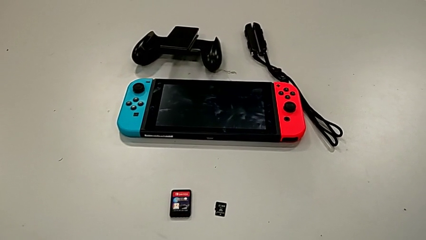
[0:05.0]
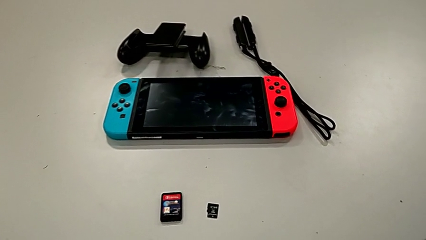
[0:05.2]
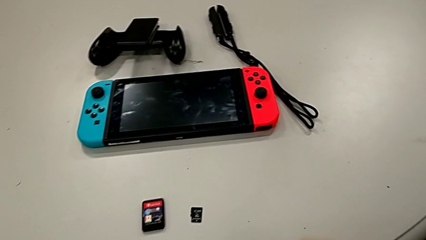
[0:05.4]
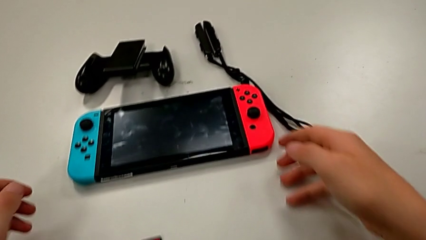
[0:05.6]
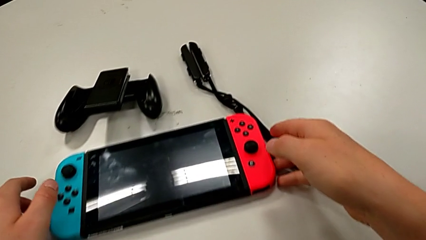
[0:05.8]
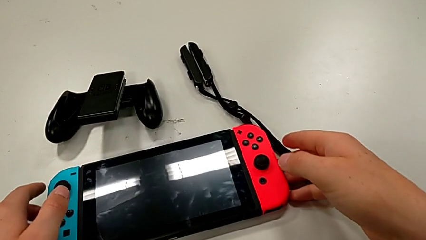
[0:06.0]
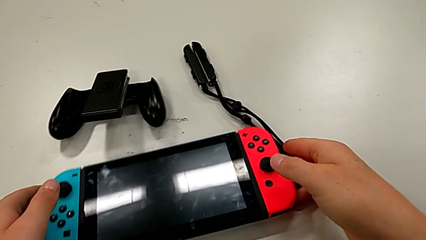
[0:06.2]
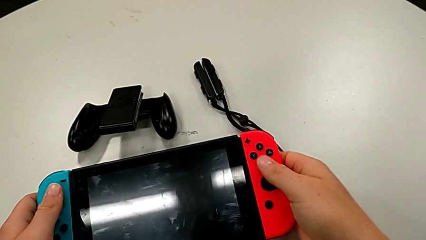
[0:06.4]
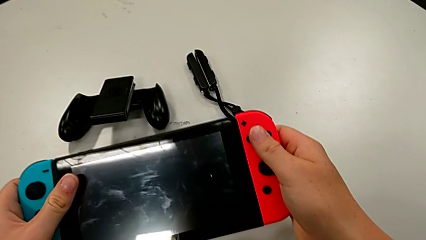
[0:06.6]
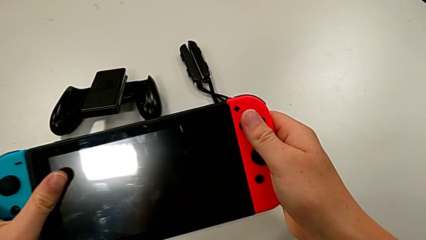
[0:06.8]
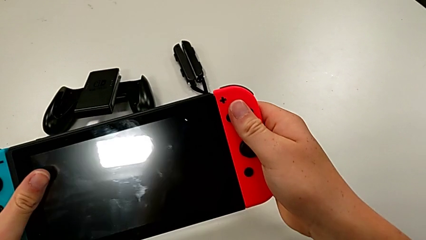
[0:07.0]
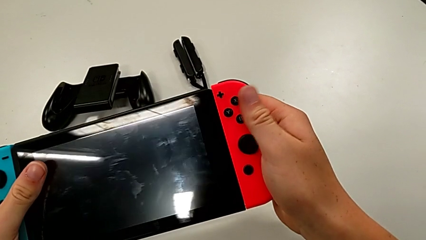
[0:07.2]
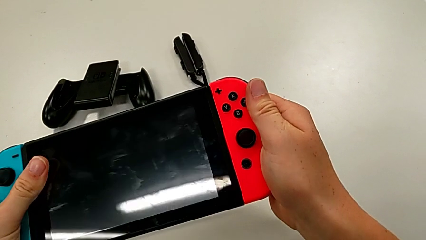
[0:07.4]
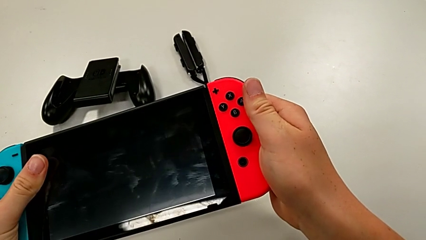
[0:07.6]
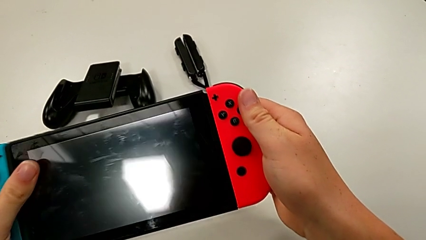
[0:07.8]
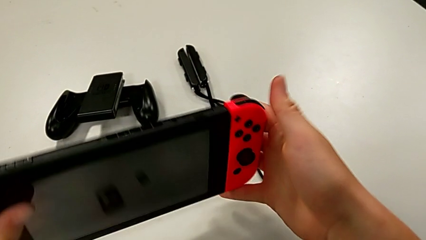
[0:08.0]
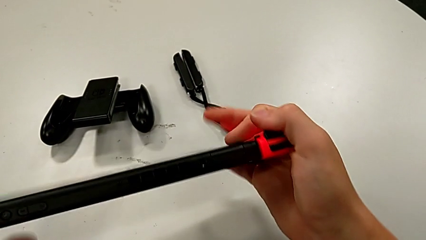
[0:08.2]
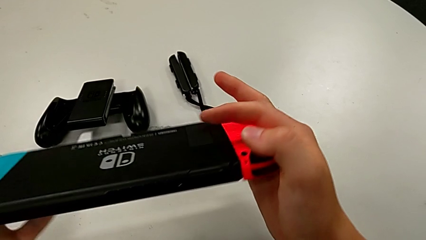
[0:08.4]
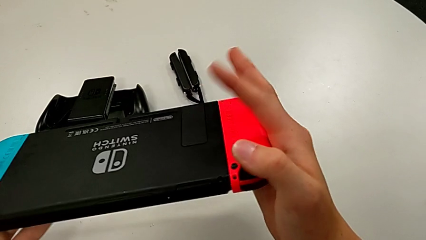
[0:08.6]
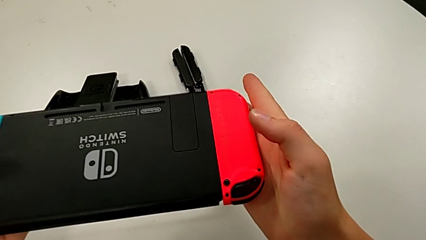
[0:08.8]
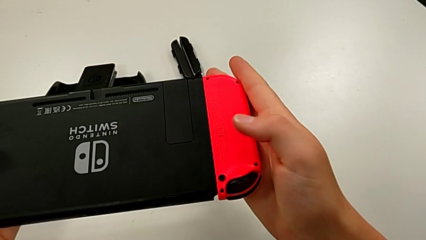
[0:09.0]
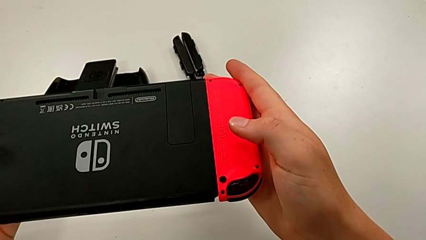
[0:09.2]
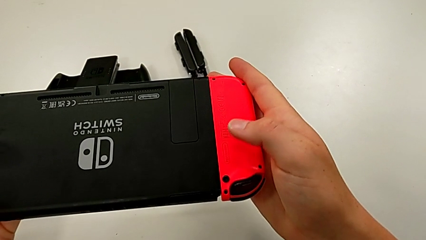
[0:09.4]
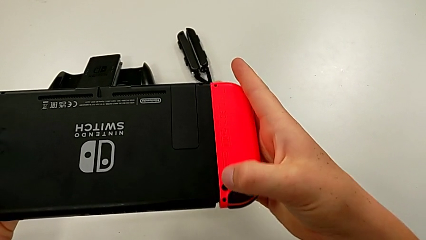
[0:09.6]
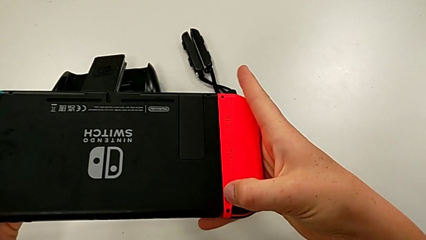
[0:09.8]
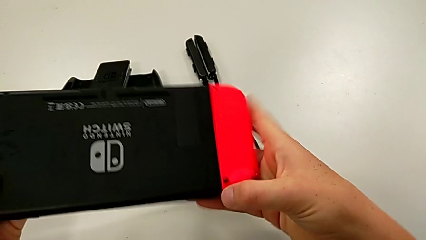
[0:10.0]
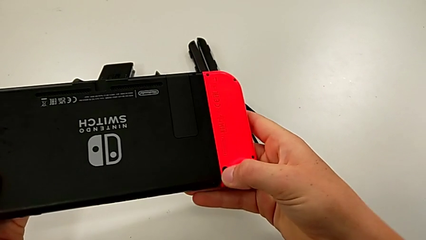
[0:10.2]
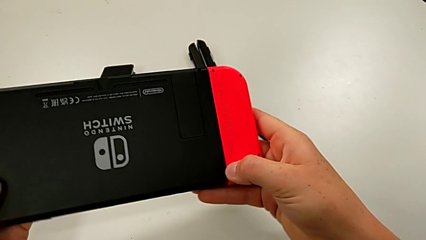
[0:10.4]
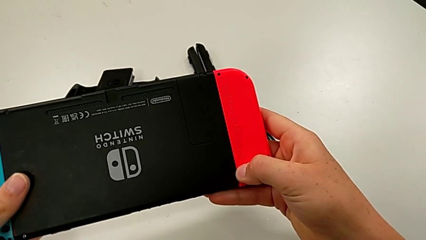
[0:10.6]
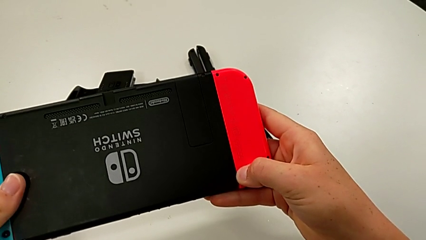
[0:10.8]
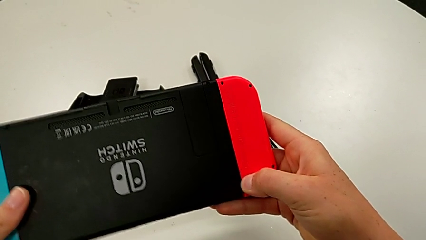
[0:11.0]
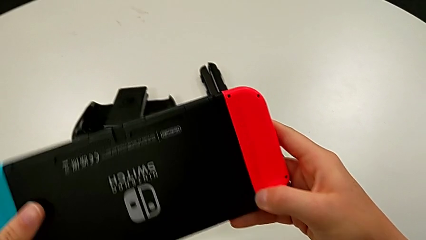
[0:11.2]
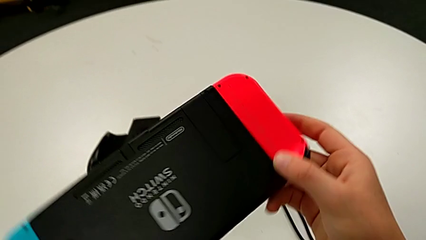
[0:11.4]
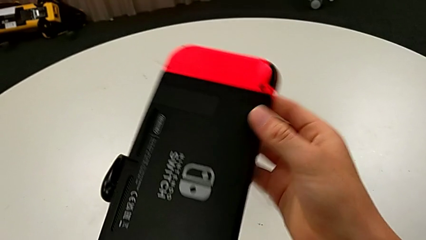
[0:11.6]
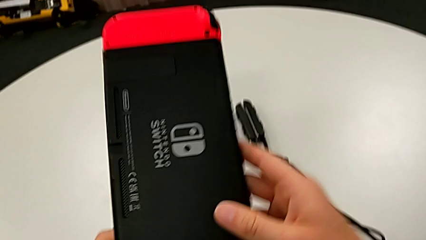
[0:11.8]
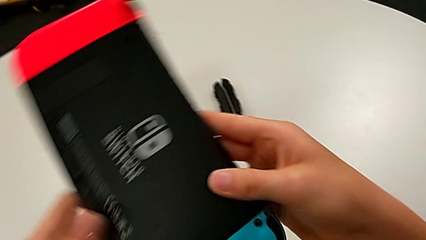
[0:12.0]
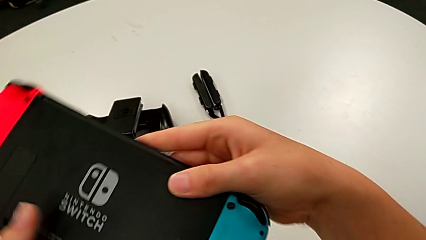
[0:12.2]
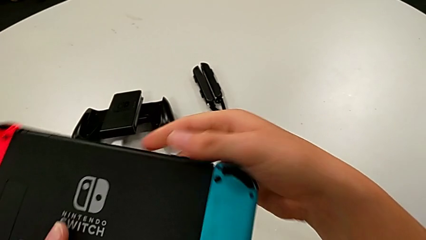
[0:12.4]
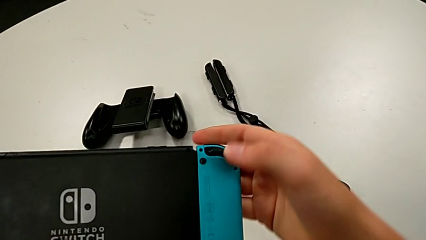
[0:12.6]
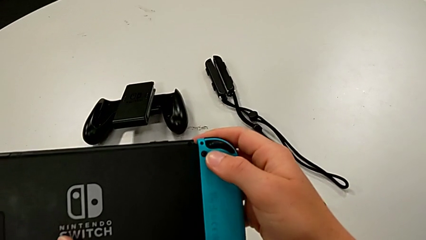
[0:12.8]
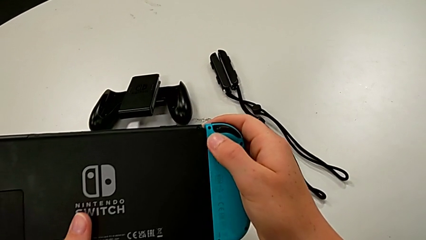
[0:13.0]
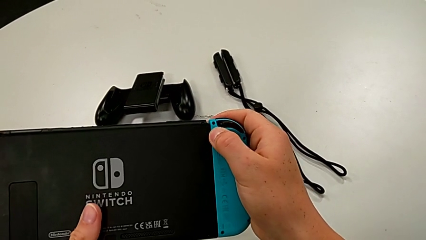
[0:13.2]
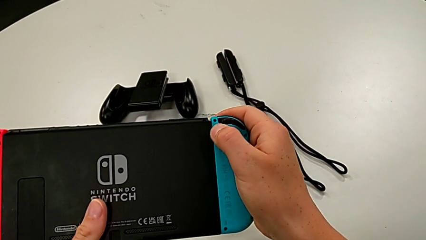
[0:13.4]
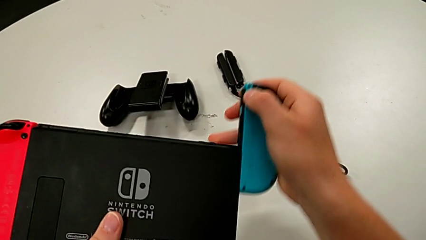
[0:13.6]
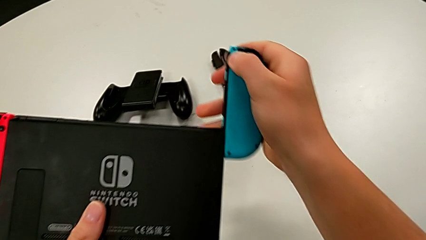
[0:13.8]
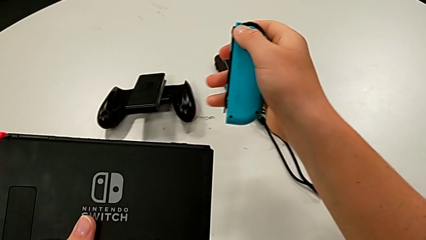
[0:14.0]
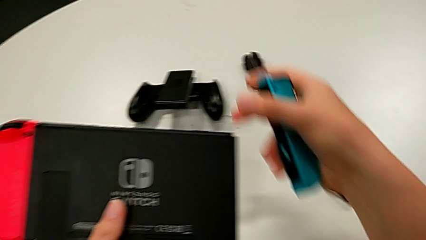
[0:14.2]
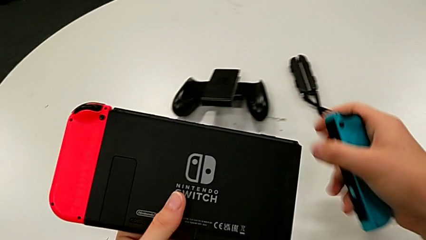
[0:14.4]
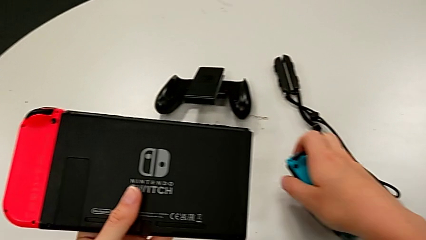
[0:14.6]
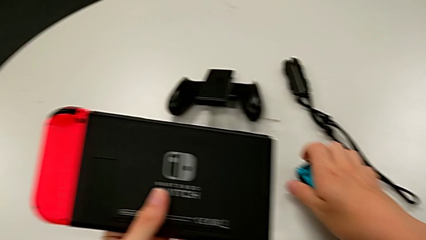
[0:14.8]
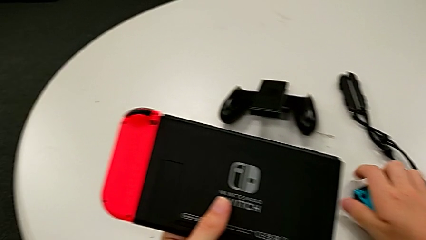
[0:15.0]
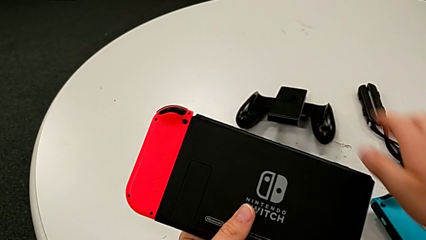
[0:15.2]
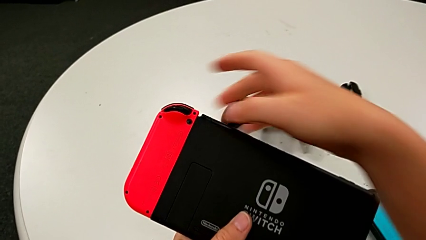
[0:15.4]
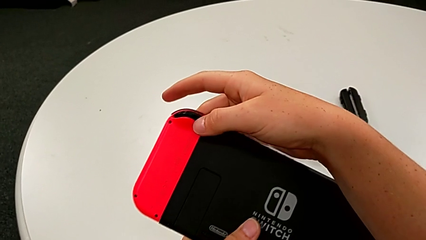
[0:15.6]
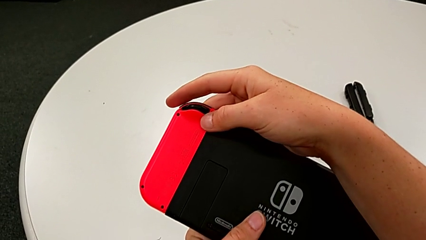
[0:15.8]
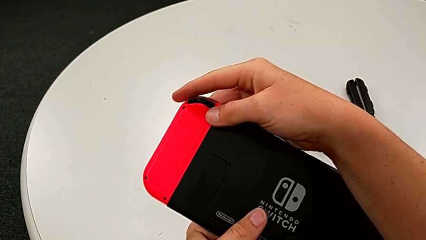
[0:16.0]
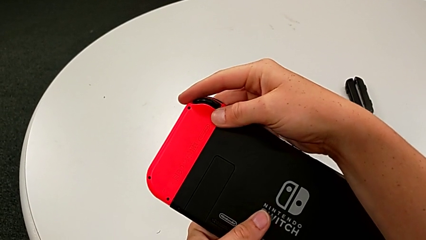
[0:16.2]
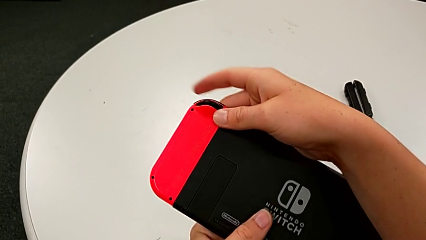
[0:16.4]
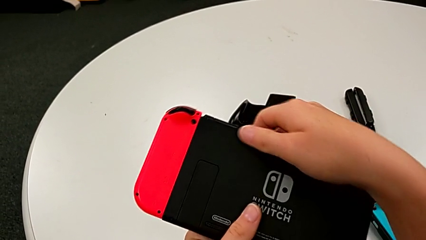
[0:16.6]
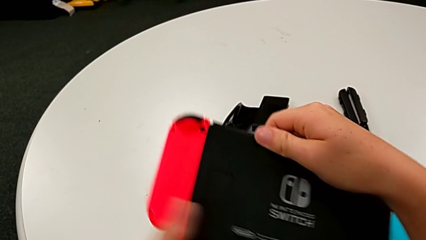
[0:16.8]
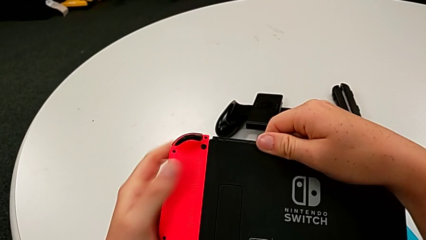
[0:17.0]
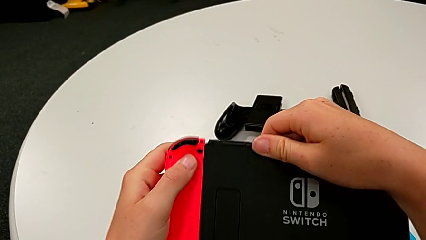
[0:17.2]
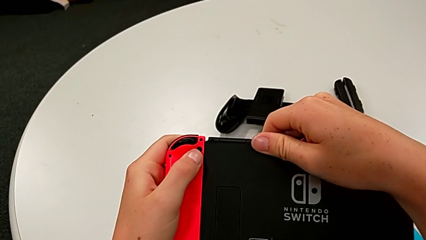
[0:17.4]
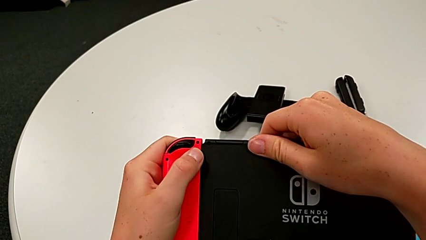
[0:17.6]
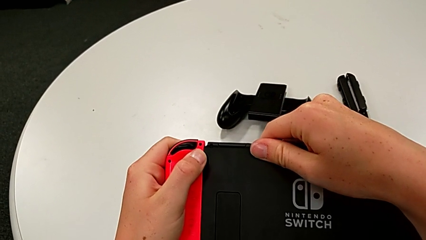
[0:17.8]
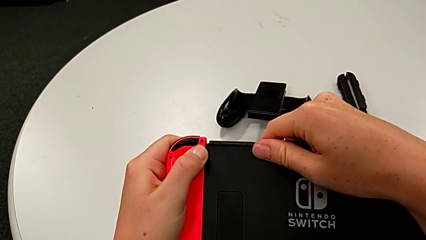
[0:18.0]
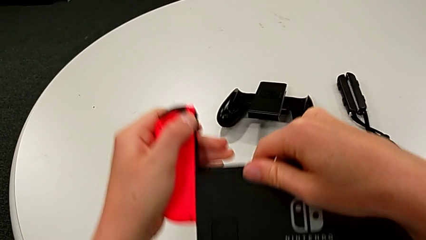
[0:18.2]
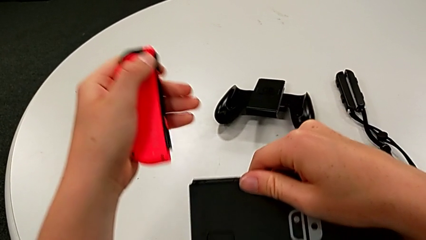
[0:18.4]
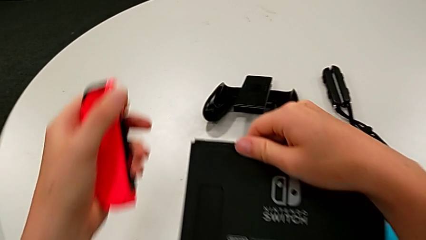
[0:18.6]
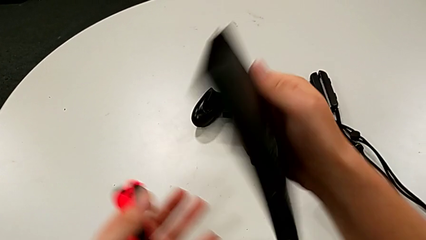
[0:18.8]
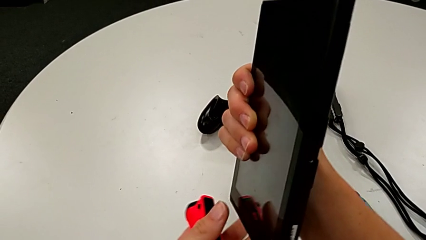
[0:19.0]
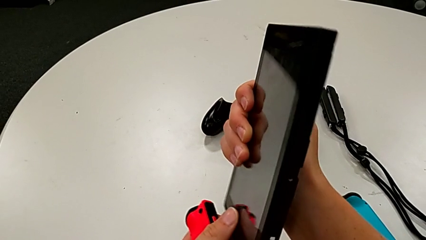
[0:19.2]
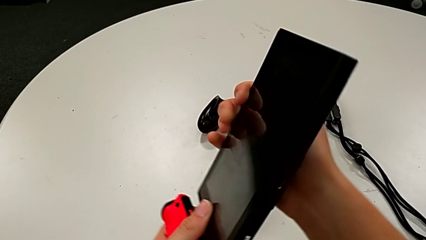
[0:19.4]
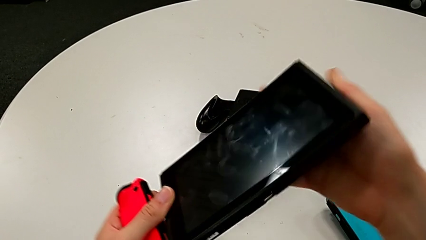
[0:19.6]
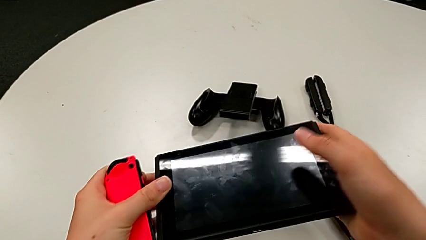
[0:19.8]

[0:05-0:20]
The camera wearer disassembles both handheld grips from the unit. They grab the Nintendo Switch, flip it, disassemble the blue Joy-Con controller and disassemble the red Joy-Con controller.

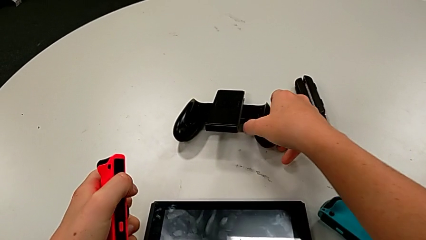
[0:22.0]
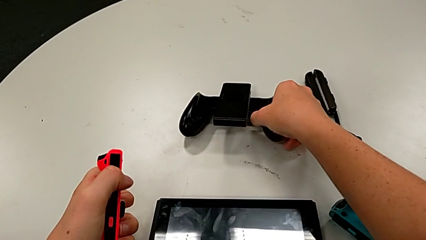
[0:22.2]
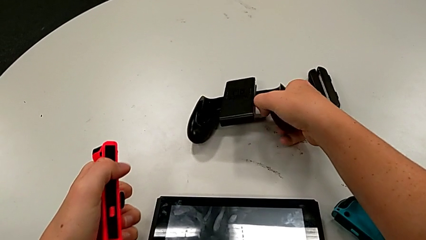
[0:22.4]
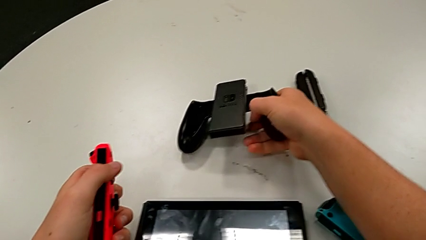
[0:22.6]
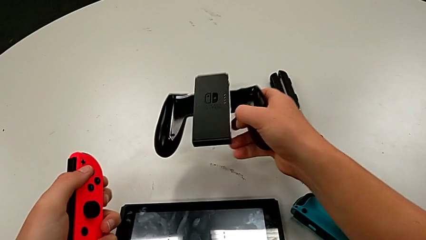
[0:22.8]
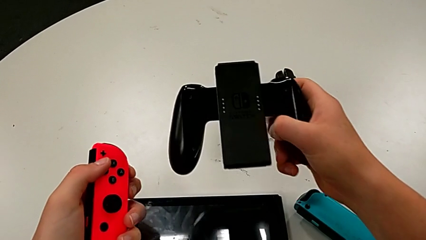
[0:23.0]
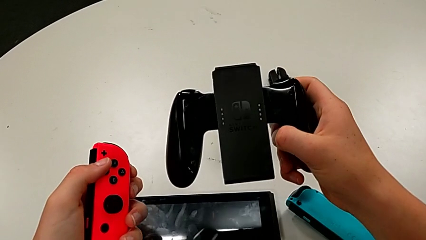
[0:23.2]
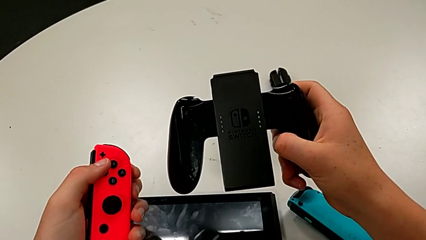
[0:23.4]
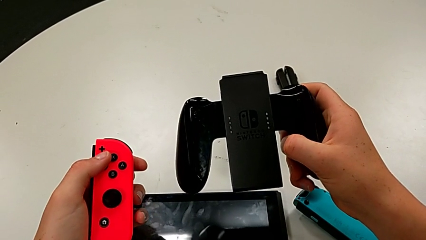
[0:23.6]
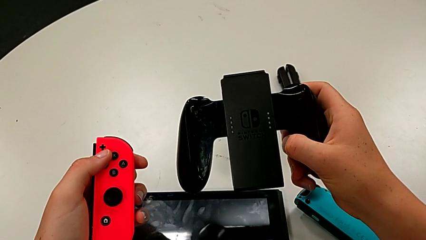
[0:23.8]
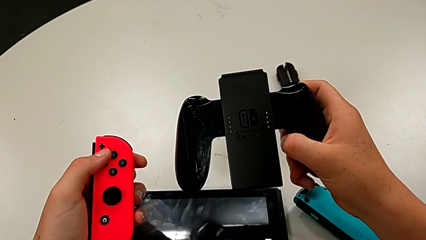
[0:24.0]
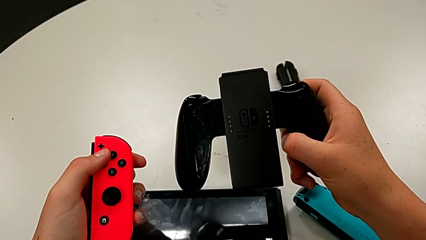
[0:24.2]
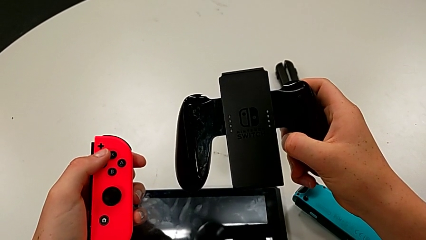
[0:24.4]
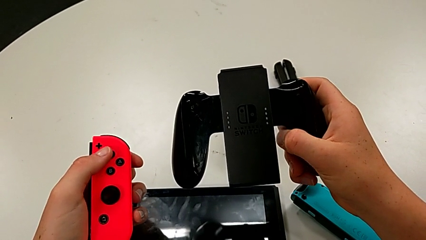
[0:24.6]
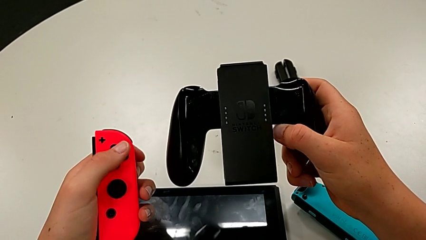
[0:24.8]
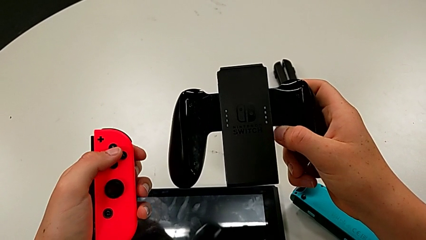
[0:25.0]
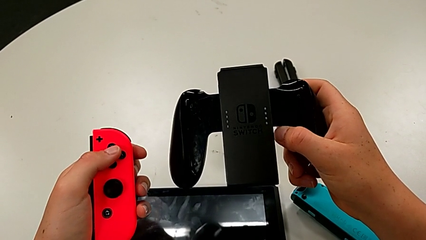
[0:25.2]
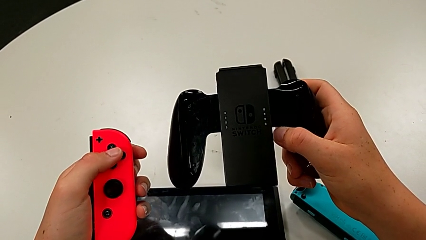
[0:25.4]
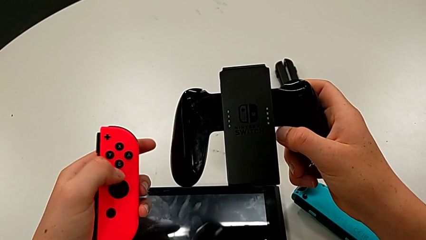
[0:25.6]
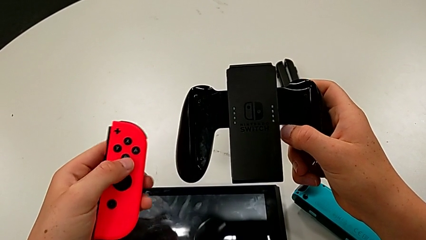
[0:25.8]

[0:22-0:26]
The camera wearer is assembling the Joy-Con controllers into the handheld grip. They grab the handheld grip and begin to inspect it.
